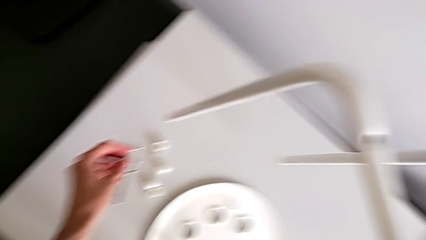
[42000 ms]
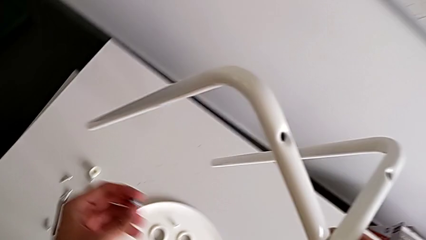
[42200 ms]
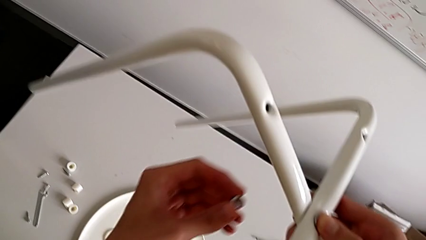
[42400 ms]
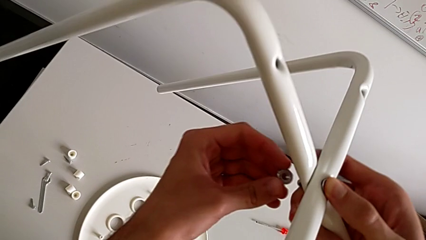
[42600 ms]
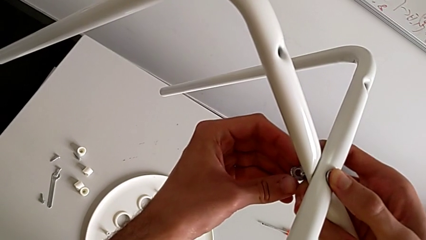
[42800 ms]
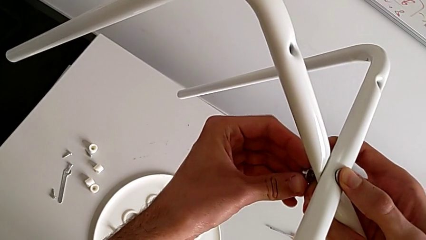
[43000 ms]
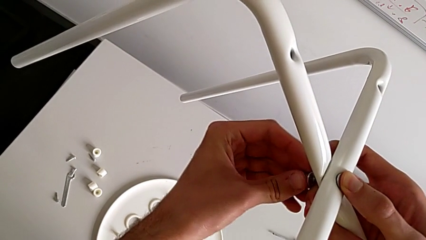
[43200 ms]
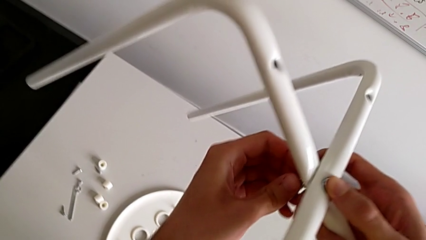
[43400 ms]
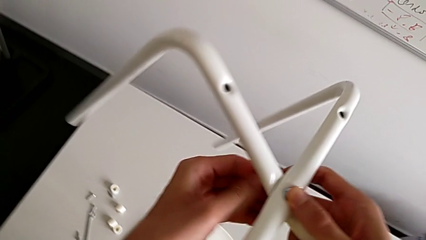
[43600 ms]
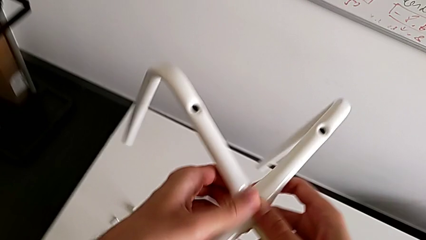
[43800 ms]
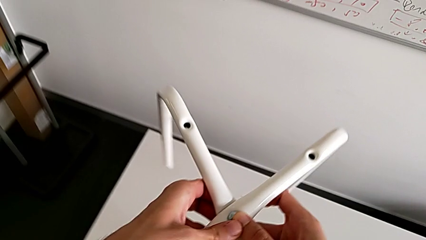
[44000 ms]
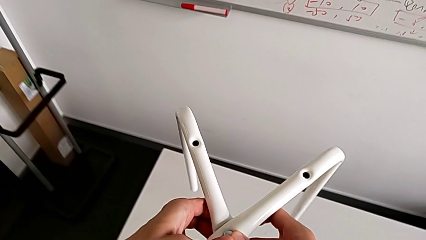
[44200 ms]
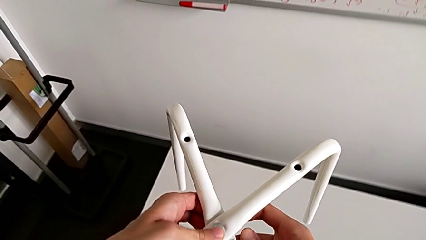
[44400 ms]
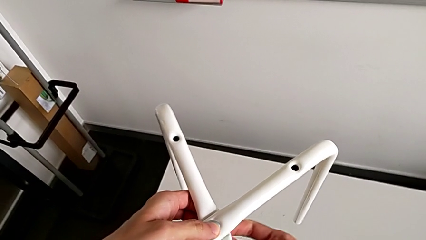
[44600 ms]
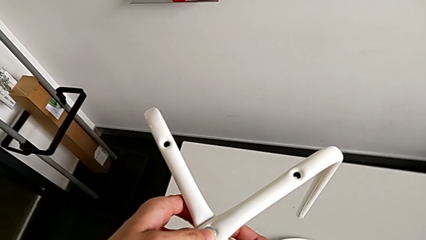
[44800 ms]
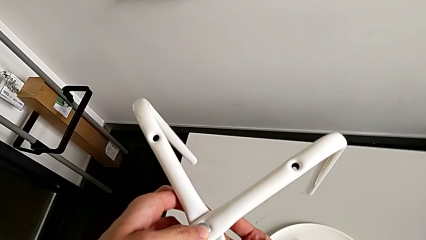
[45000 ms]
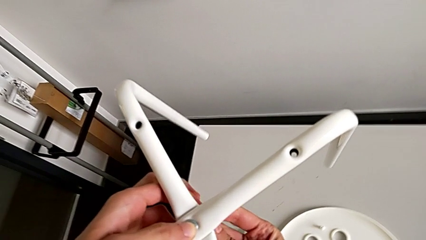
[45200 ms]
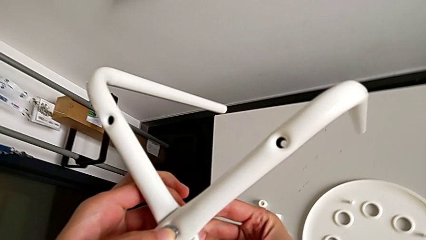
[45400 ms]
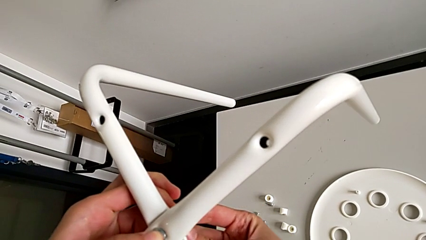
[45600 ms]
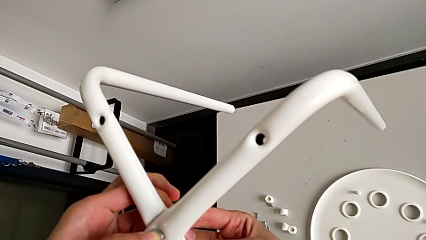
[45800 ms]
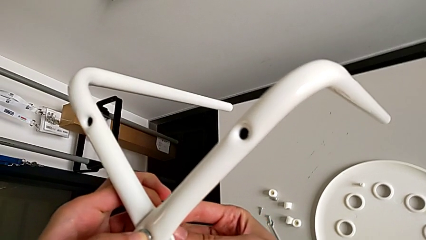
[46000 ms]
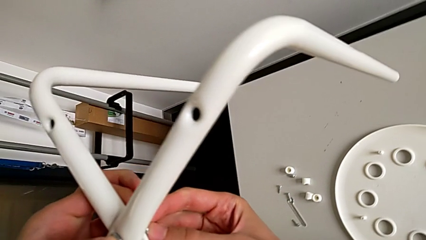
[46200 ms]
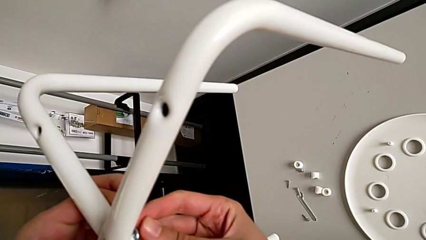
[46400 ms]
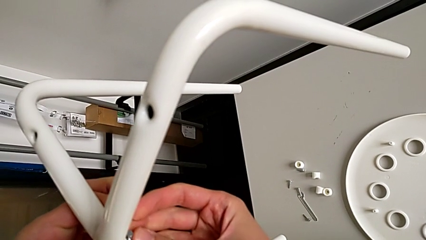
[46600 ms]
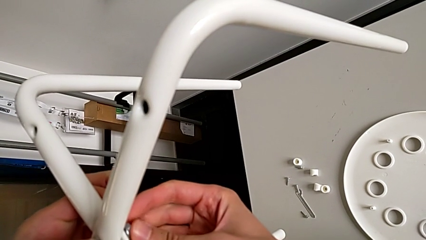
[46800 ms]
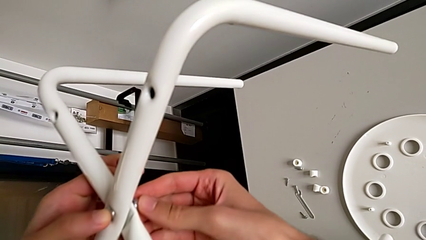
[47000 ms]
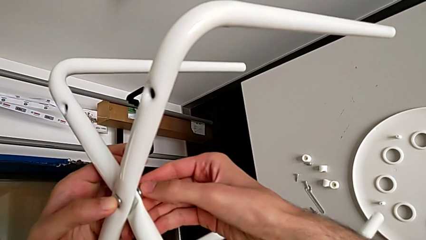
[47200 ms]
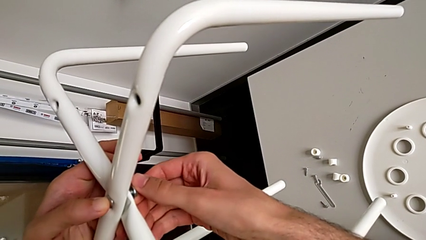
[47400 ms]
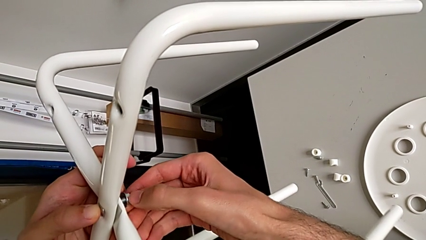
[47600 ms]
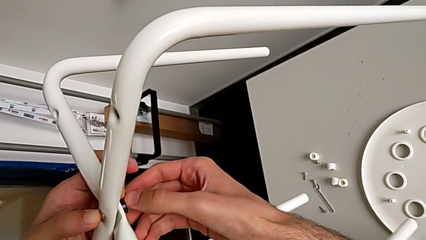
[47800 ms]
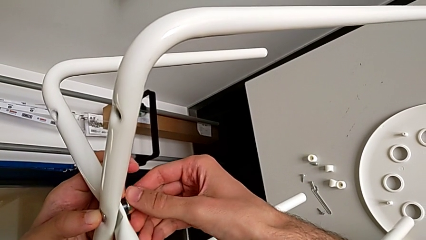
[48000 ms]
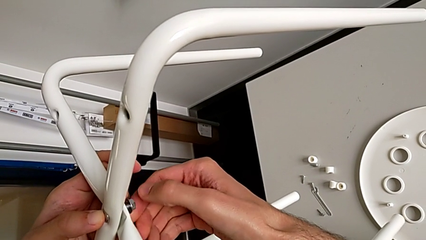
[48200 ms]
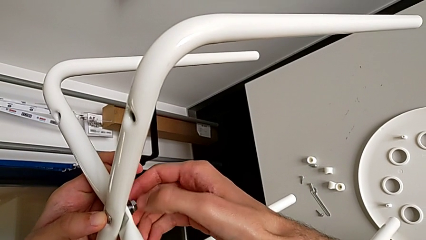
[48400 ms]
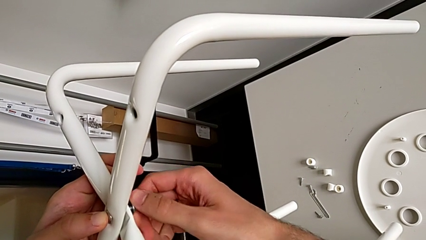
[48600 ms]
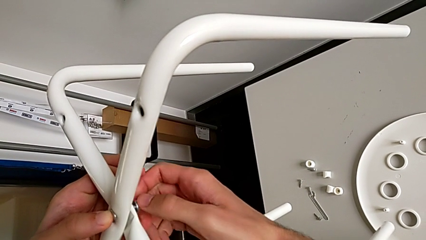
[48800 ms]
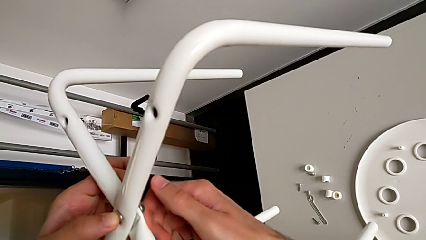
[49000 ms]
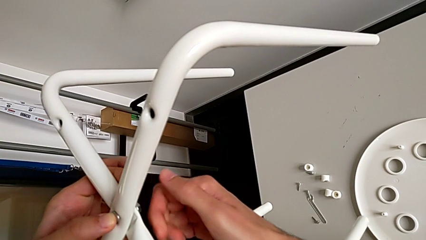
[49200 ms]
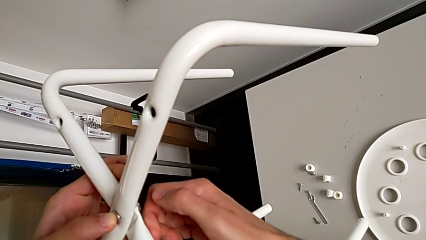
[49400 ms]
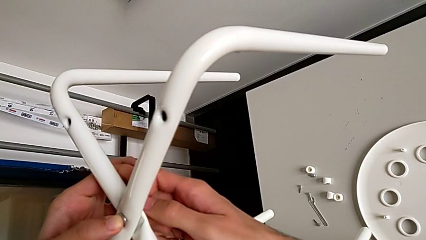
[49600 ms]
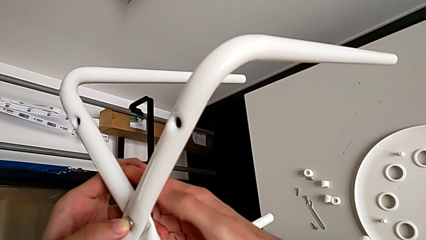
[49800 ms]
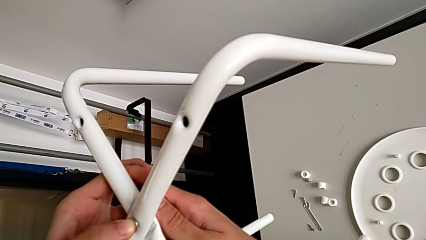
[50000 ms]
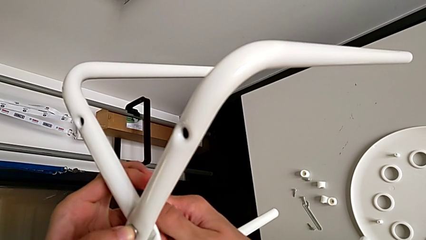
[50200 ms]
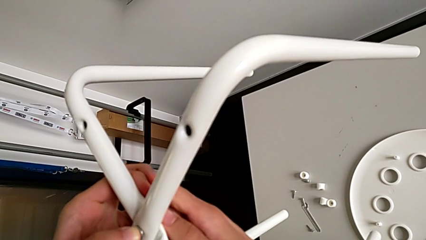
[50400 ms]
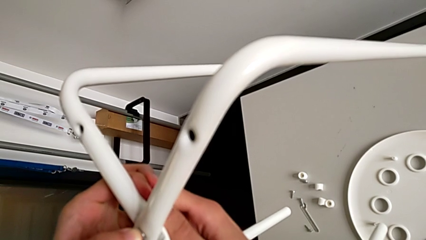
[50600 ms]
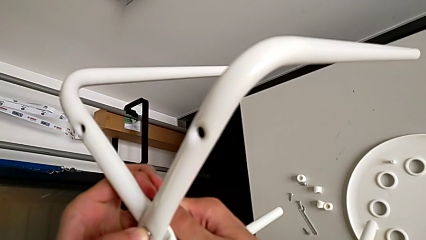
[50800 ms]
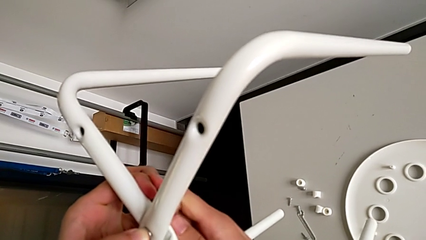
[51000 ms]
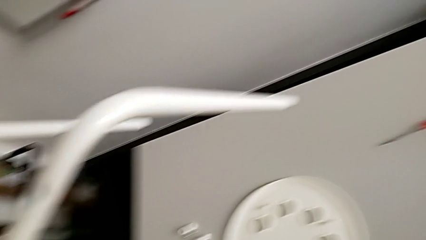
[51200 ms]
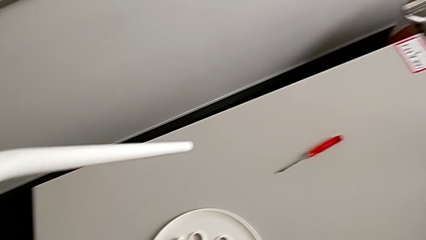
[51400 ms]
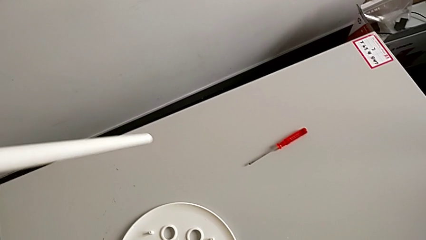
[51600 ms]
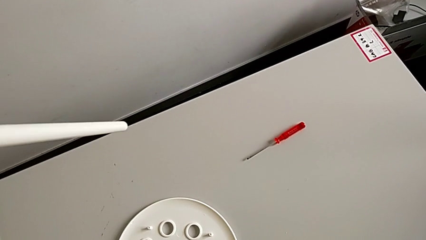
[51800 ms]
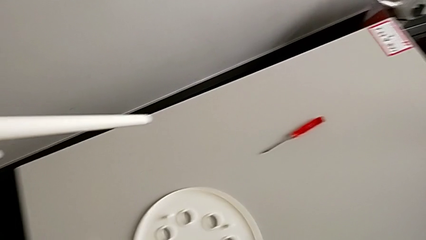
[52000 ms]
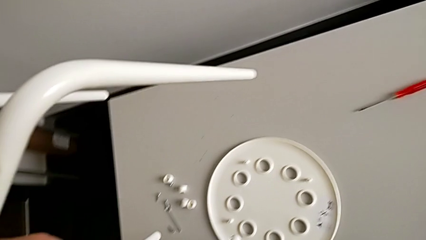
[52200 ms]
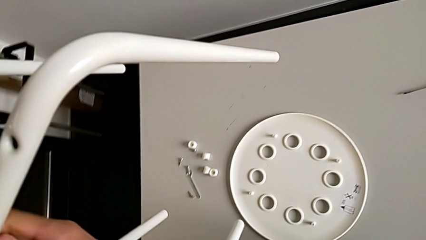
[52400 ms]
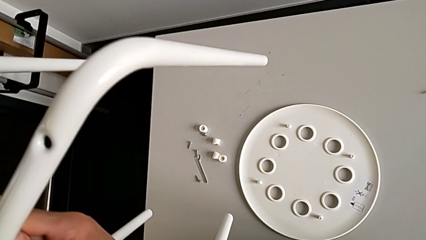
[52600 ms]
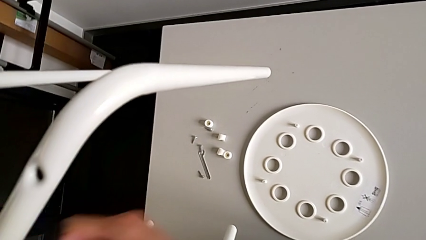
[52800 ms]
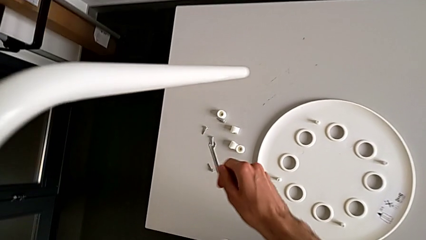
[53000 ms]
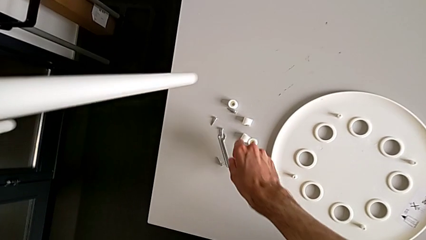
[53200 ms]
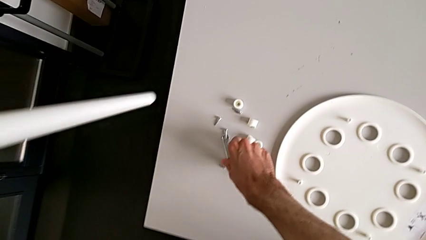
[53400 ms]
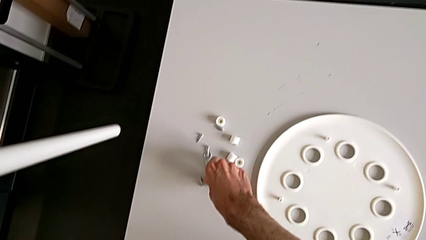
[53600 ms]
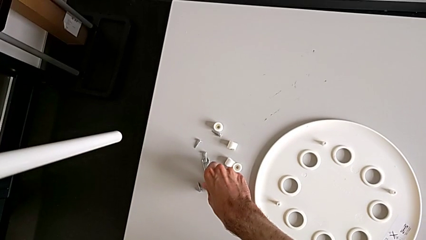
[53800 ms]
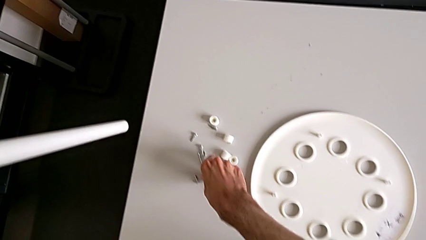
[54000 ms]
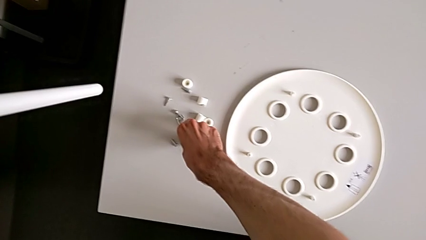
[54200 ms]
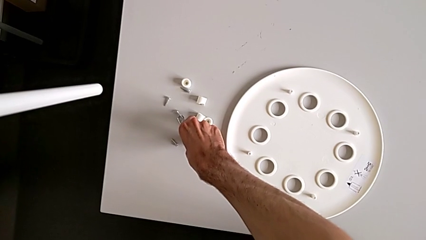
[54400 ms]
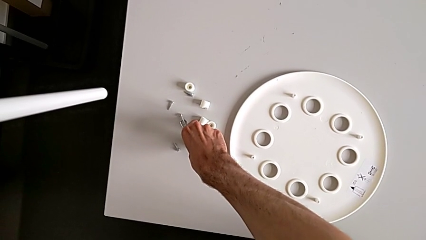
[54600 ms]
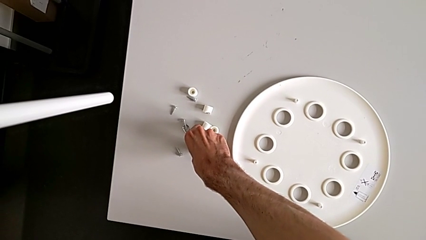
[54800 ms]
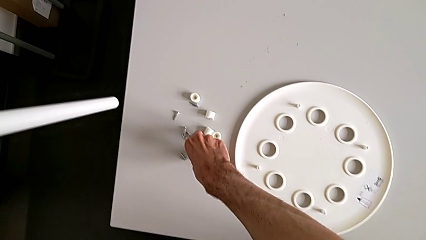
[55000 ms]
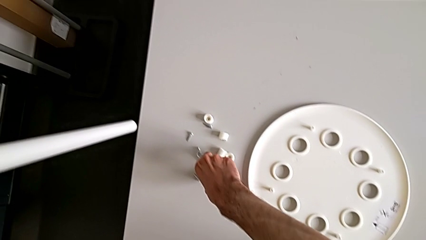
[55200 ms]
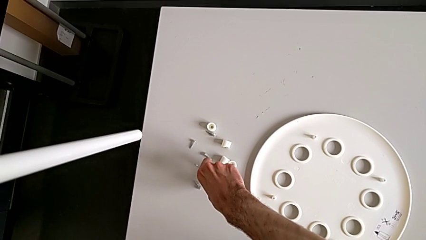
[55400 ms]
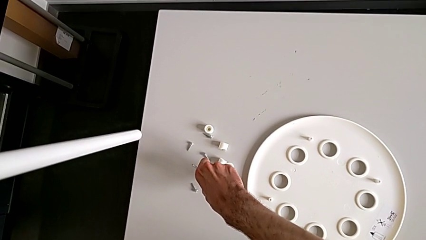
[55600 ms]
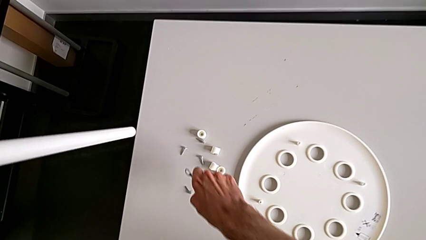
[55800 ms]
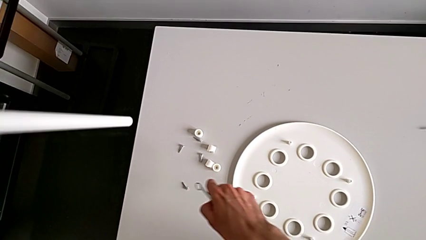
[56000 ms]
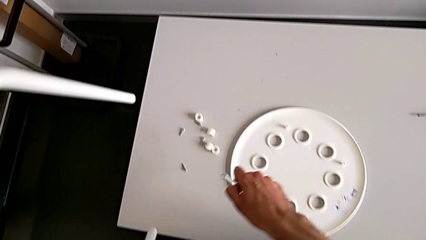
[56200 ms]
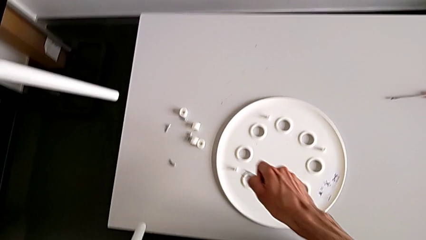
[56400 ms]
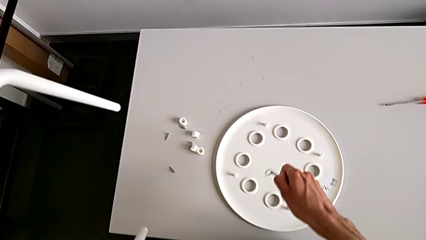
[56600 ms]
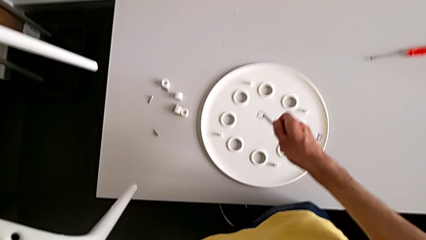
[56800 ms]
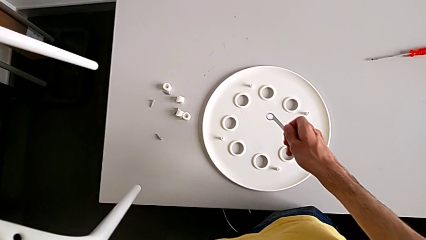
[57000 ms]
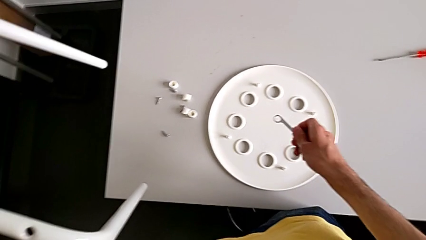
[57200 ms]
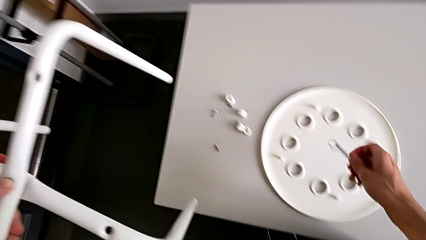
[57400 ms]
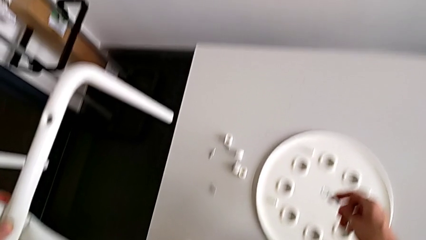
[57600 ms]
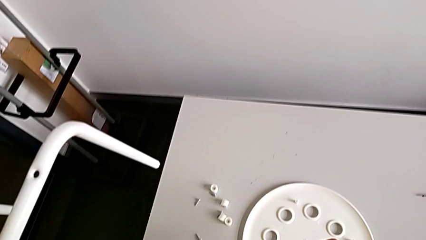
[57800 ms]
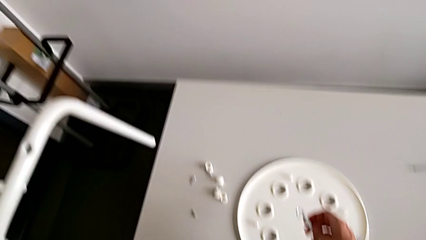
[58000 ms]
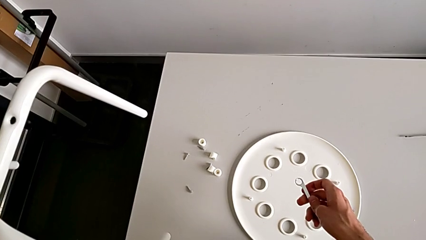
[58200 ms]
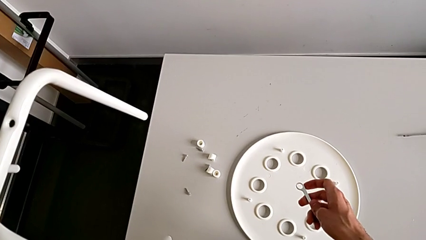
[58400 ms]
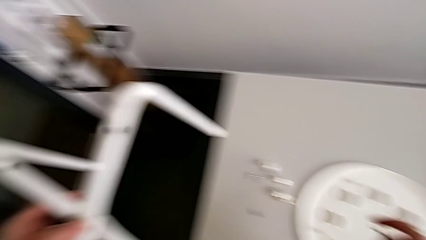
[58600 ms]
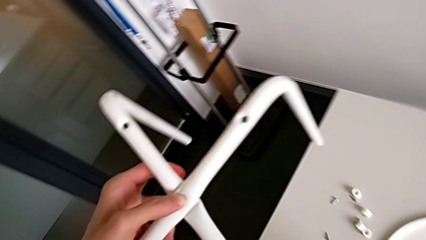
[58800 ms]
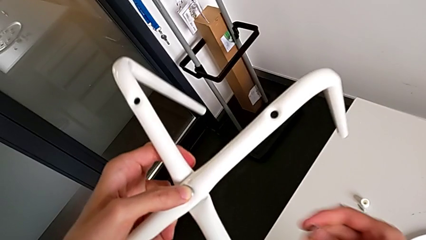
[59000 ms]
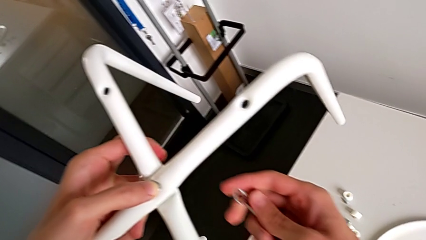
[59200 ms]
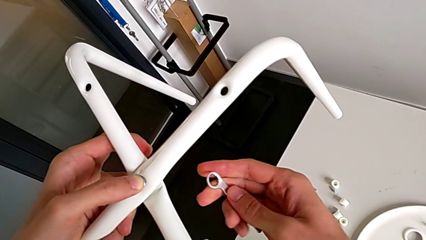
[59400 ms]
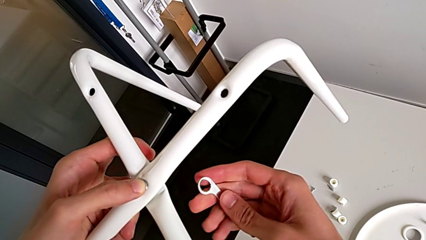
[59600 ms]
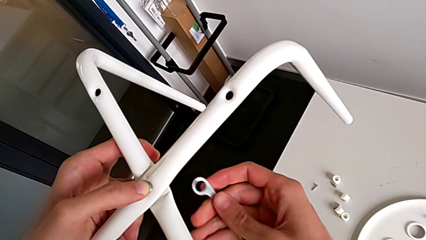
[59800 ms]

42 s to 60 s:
The camera wearer is screwing the two legs of the stool together. They approach the leg, insert the hex nut, align the bolt, screw the hex nut, grab the hexagonal wrench, hold the hexagonal wrench and approach the hex nut.
